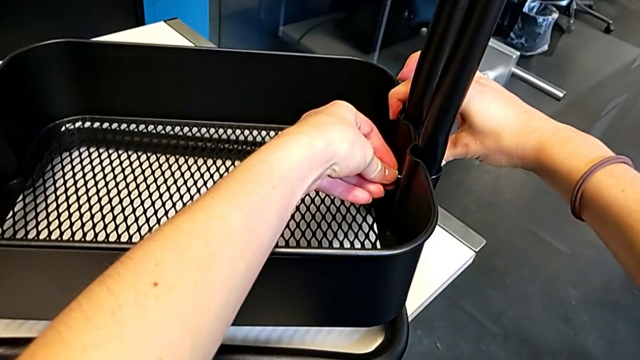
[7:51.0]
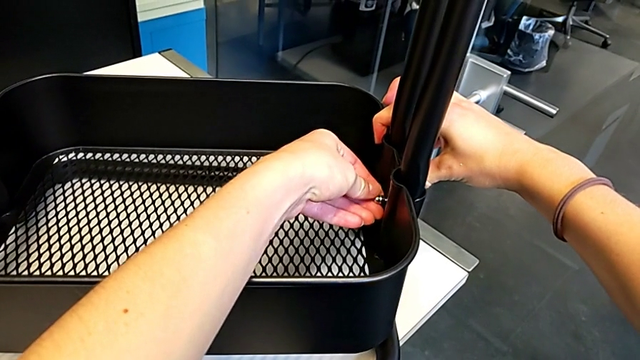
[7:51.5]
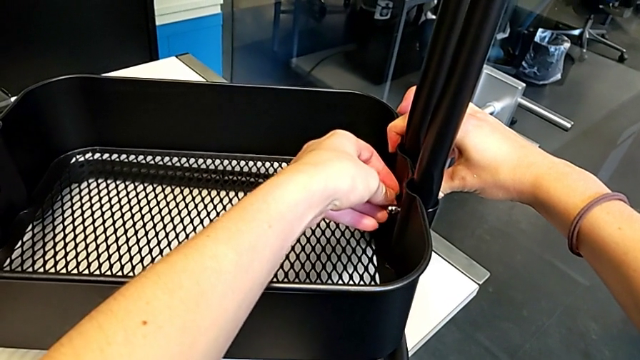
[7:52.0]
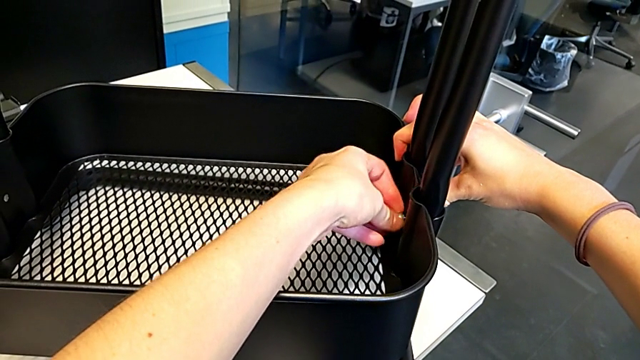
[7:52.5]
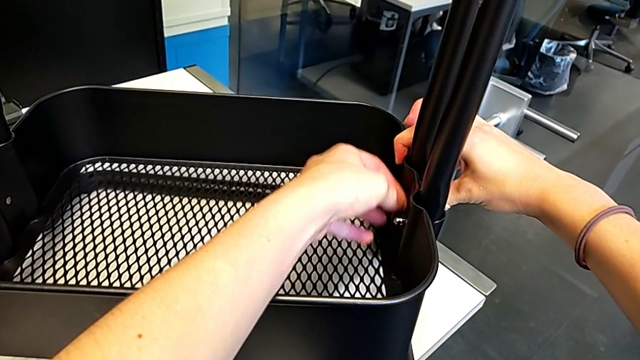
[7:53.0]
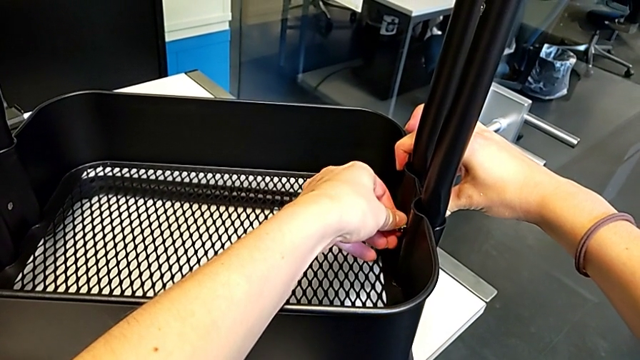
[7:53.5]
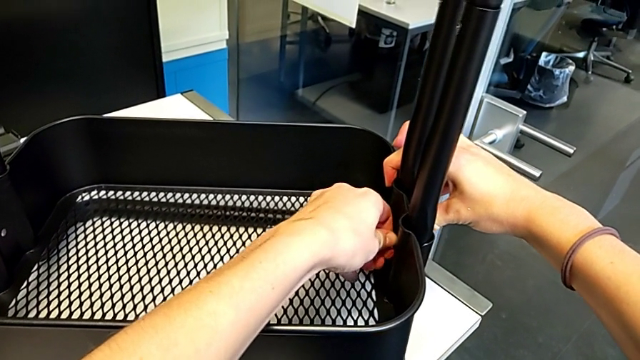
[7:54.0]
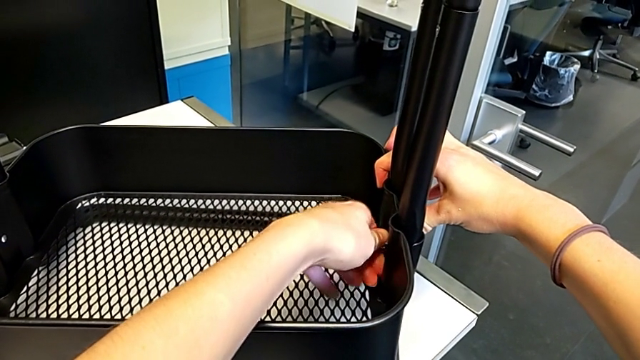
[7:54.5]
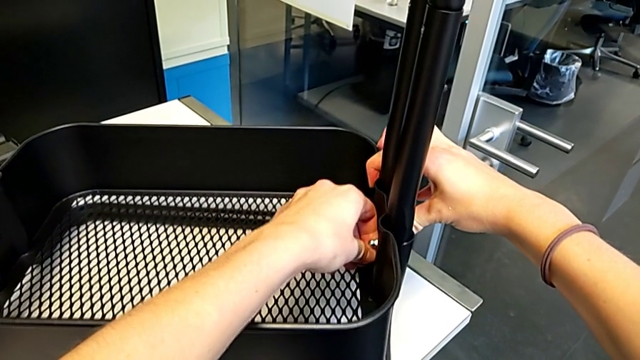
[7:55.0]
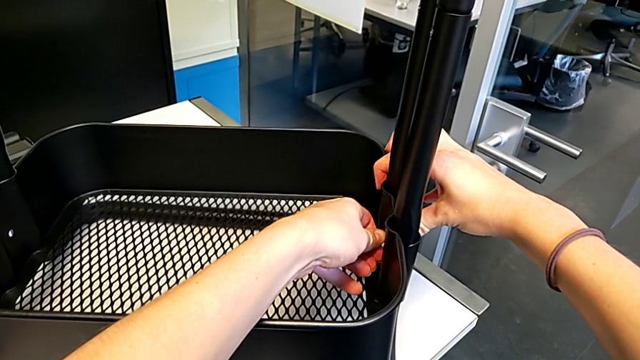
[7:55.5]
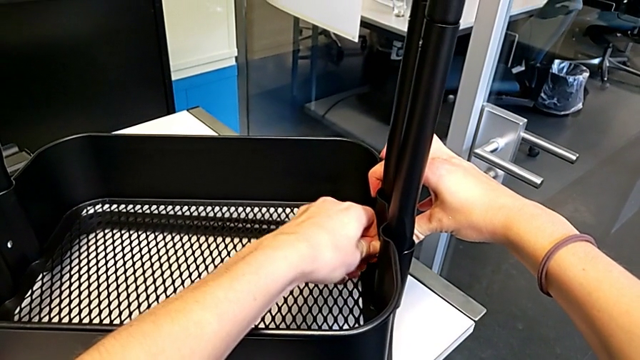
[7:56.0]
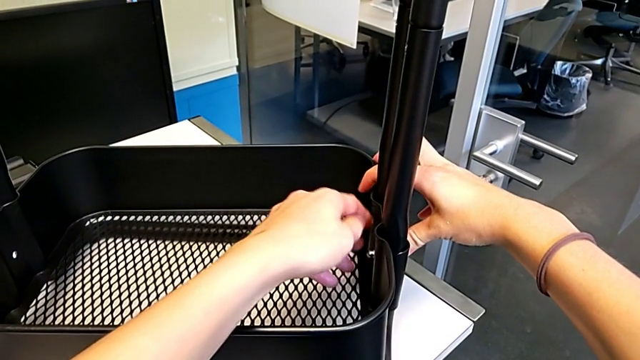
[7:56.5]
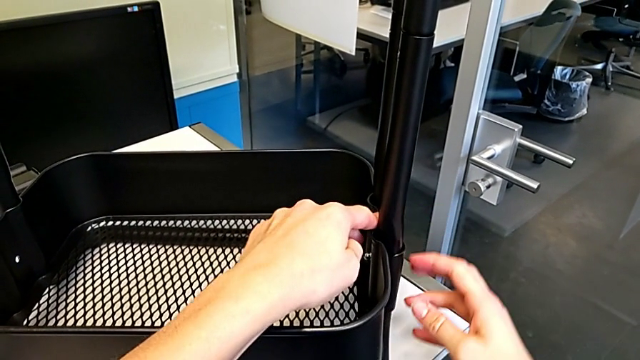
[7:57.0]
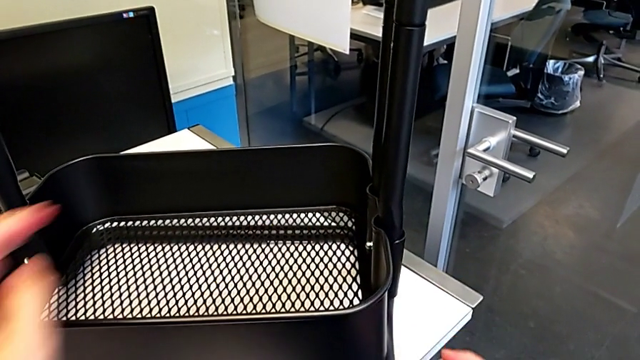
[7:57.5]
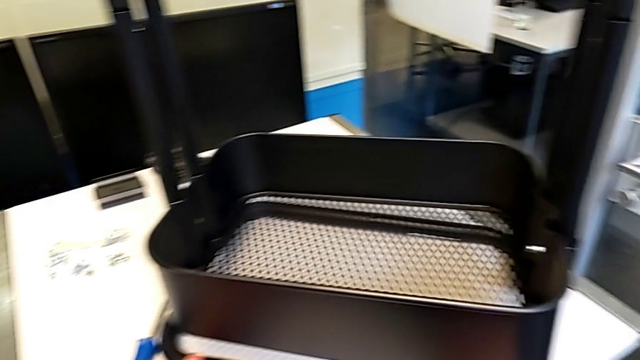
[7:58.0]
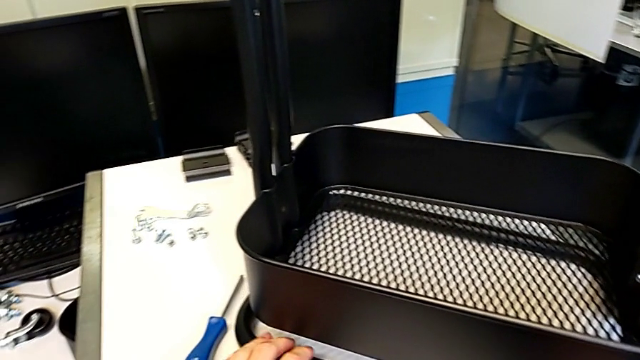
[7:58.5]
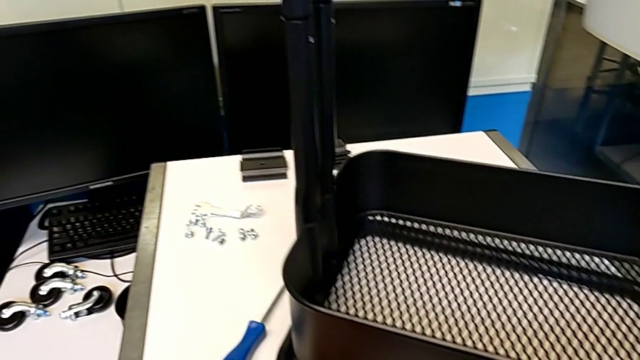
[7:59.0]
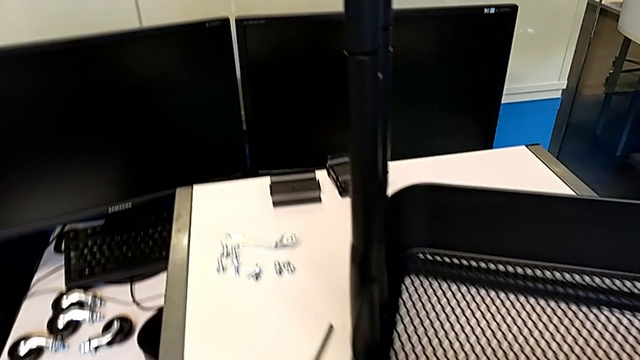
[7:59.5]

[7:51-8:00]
The camera wearer is assembling the first bracket in the bottom tray. They screw the hexagon cap nut and slide the utility cart.

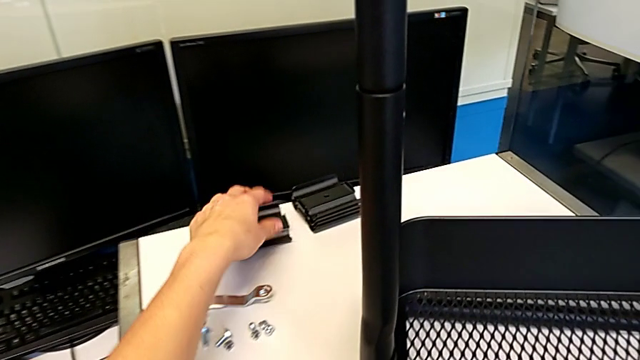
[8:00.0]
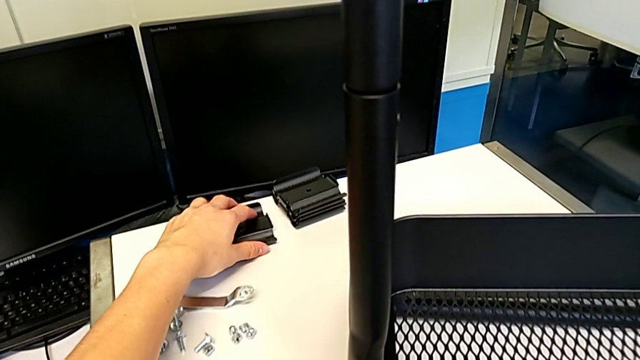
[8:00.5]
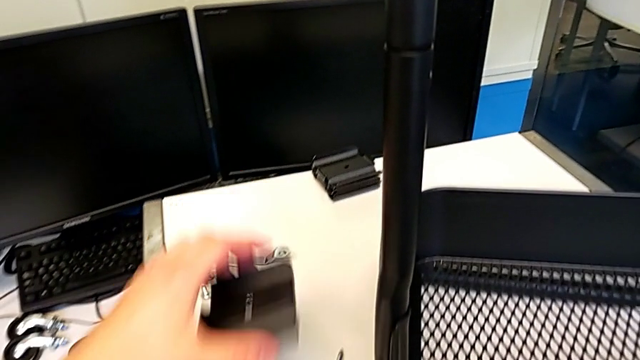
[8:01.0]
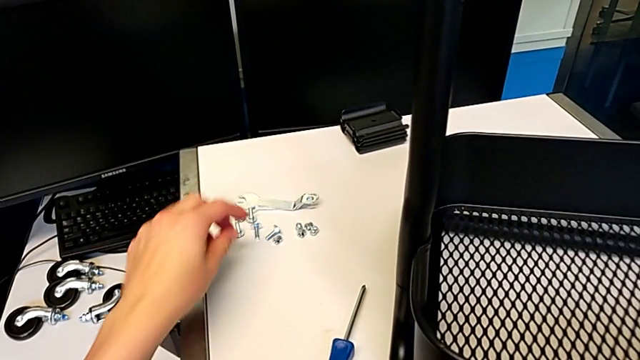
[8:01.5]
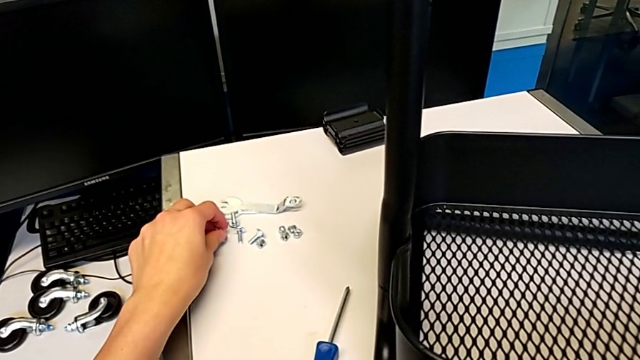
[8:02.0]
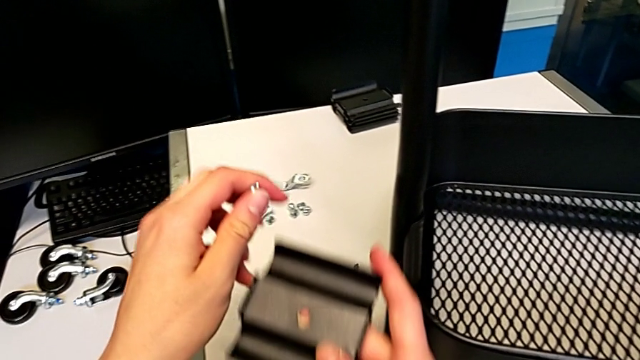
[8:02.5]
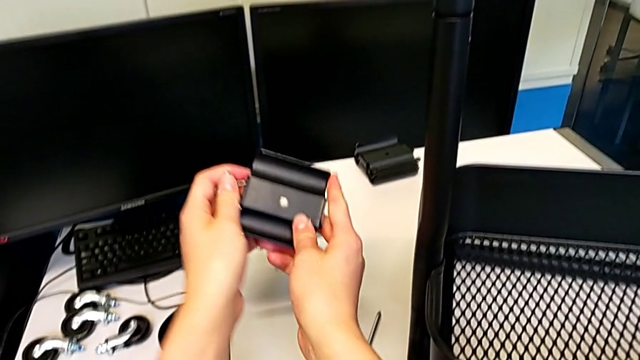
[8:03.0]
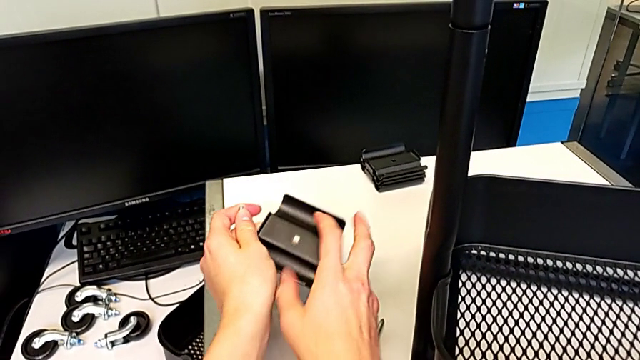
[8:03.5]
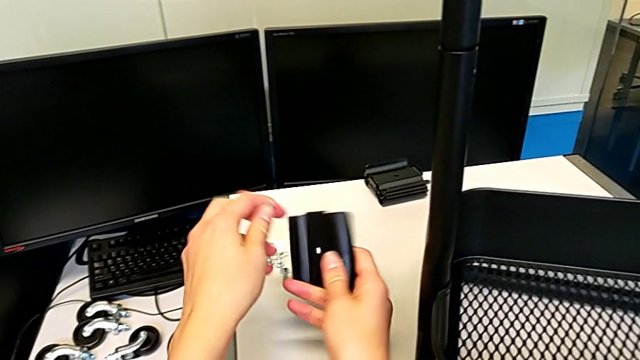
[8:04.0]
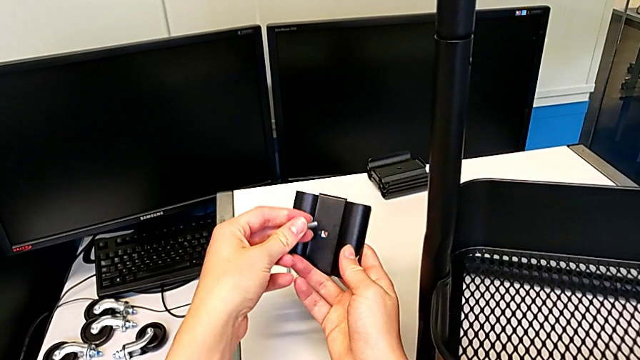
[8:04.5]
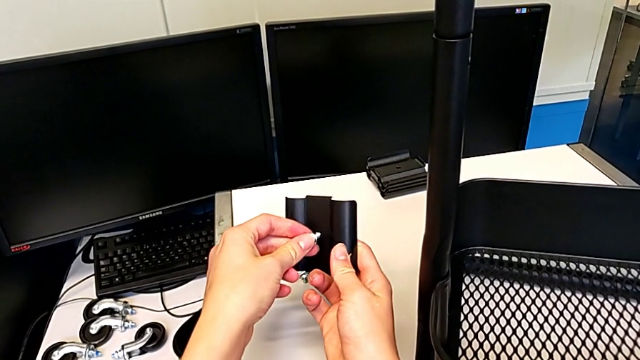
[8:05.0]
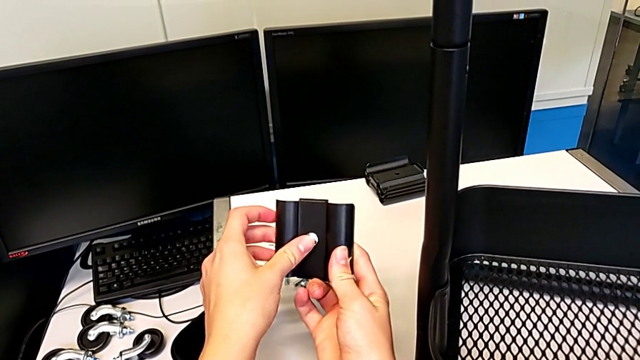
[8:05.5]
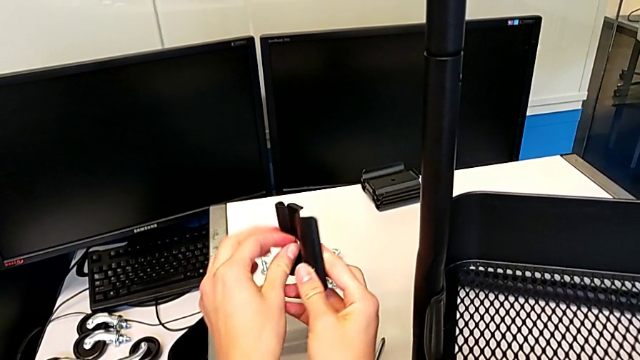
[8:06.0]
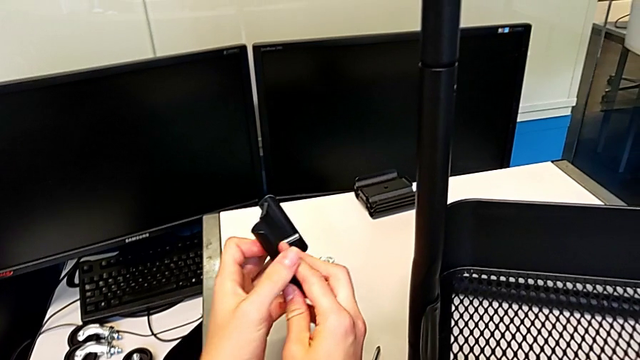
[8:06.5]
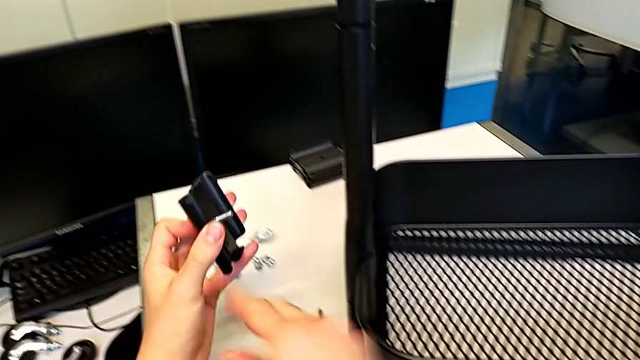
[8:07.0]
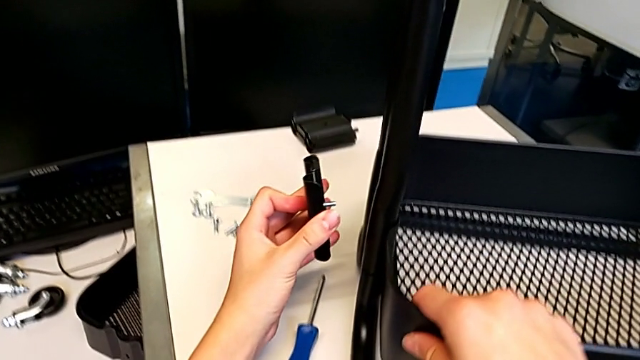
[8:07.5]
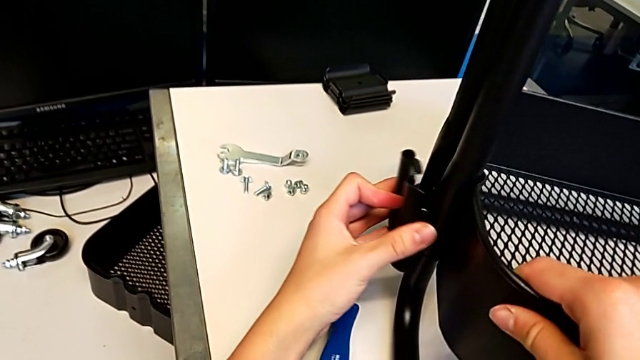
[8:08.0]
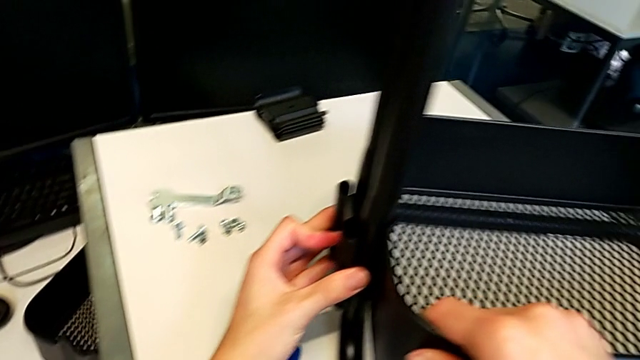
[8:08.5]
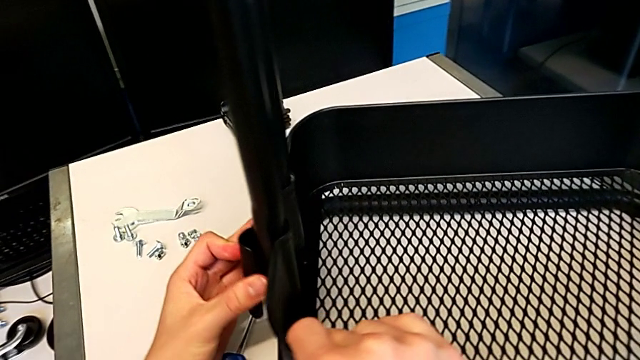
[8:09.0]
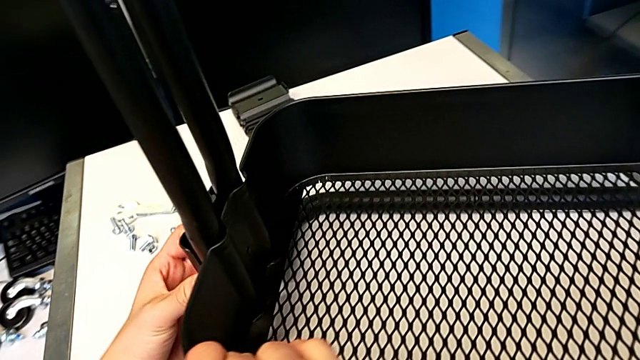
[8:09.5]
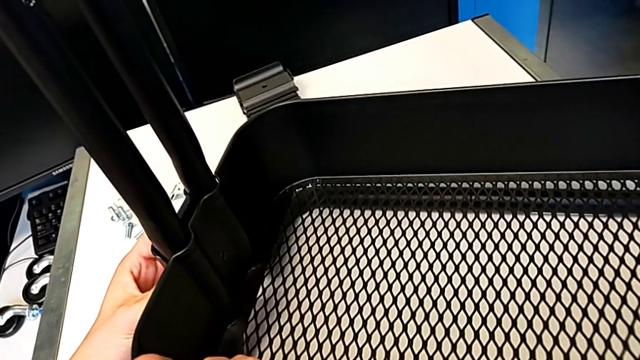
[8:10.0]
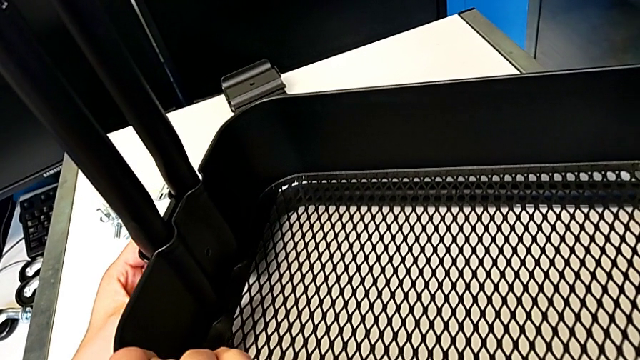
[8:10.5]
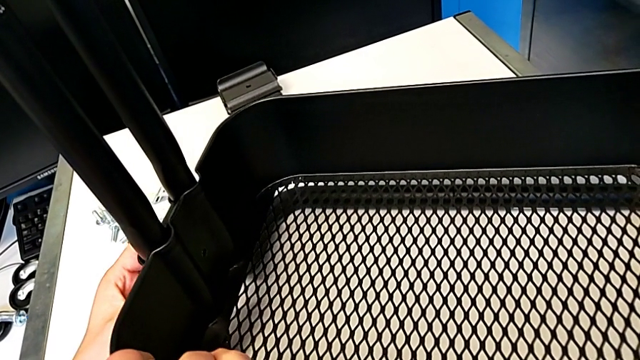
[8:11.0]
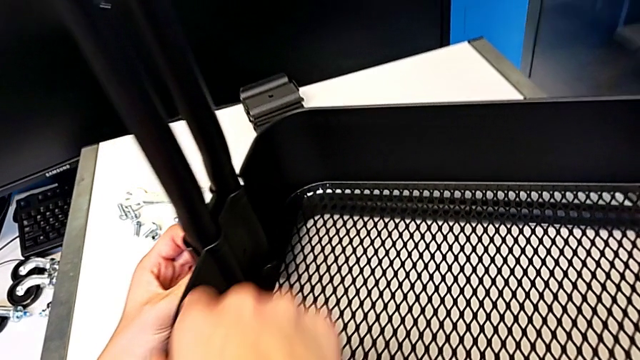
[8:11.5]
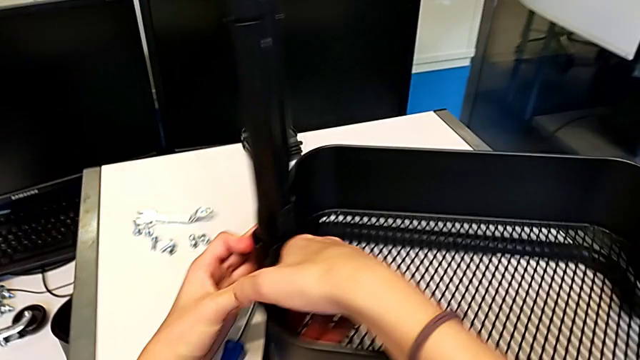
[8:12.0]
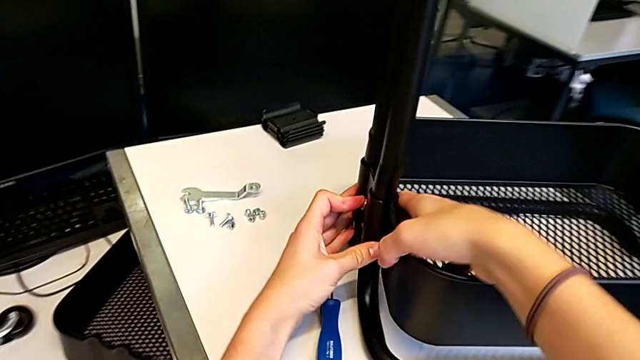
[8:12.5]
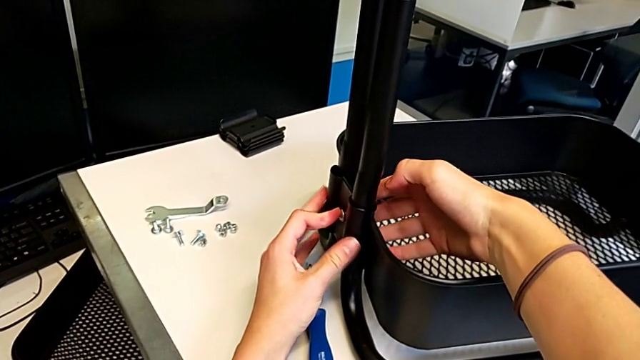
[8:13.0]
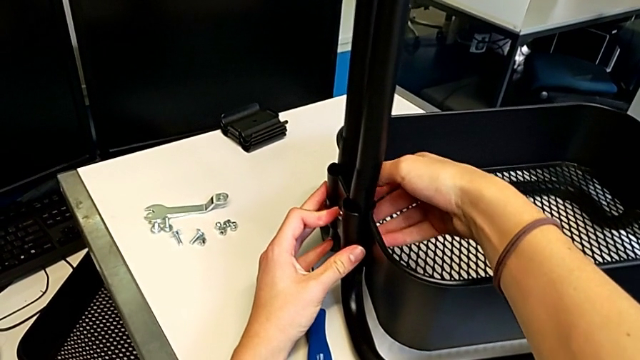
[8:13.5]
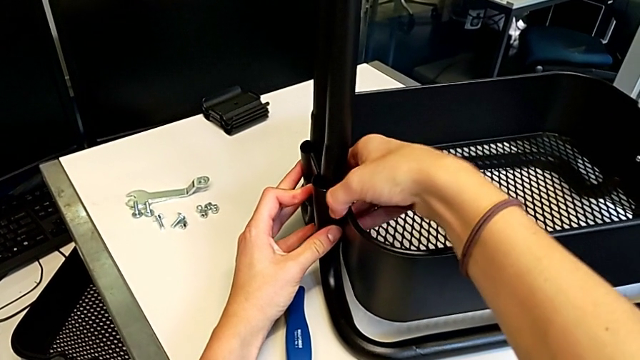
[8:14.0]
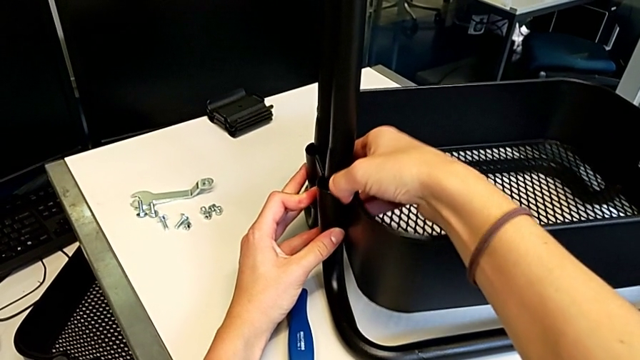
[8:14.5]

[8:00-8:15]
The camera wearer is assembling the second bracket in the bottom tray. They grab the bracket, grab the bolt, rotate the bracket, insert the bolt, align the grid tray and insert the bolt.
